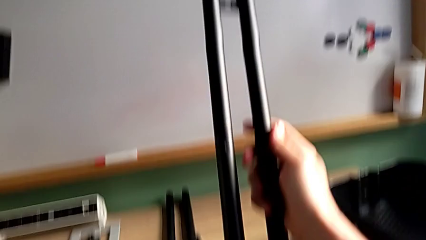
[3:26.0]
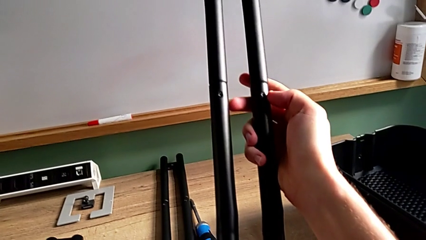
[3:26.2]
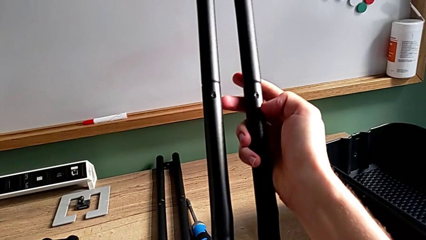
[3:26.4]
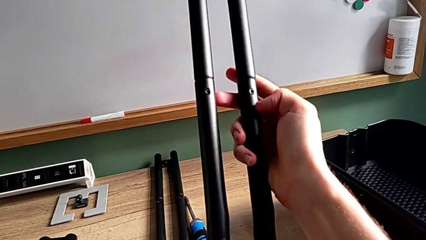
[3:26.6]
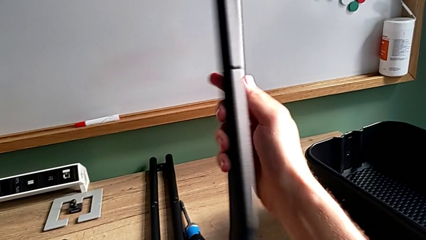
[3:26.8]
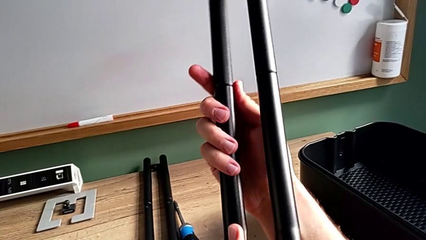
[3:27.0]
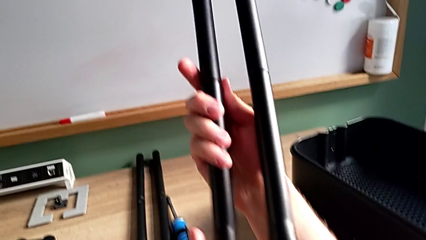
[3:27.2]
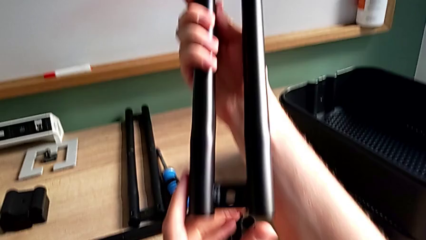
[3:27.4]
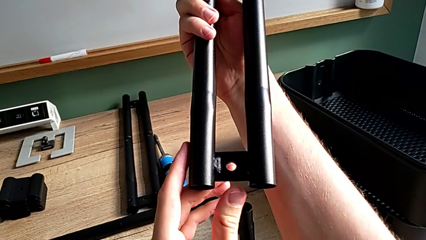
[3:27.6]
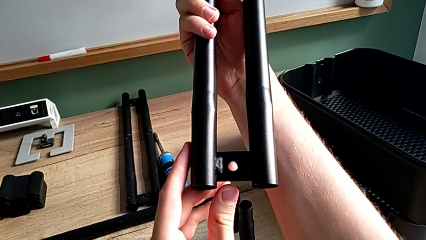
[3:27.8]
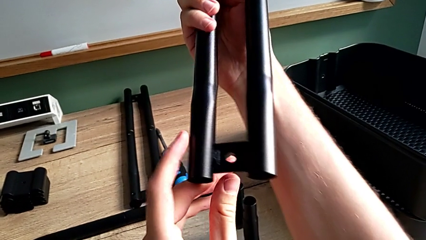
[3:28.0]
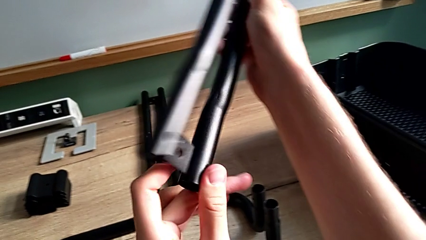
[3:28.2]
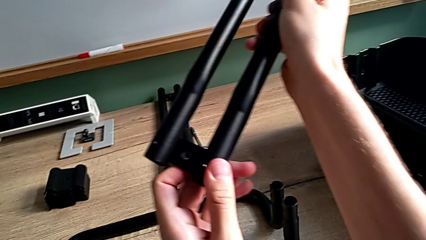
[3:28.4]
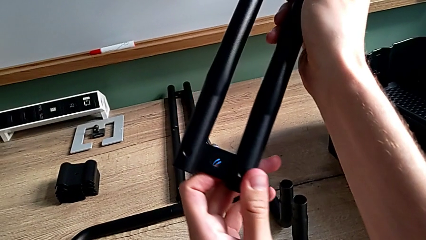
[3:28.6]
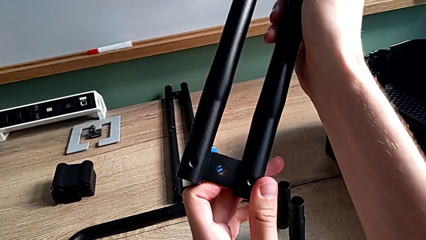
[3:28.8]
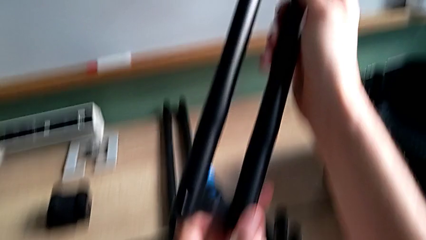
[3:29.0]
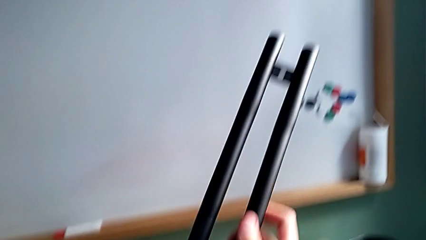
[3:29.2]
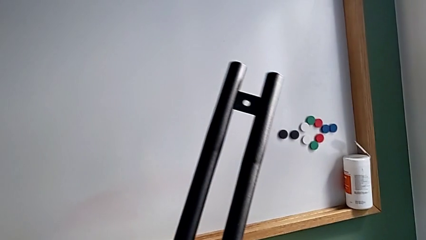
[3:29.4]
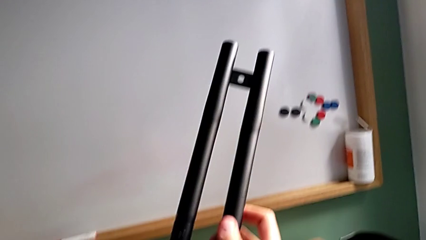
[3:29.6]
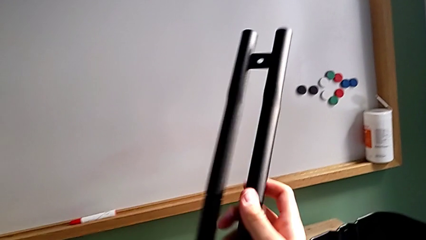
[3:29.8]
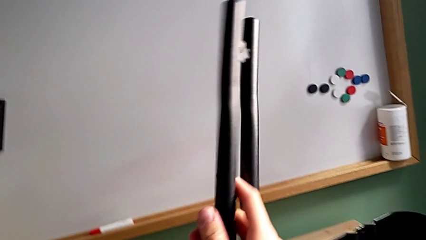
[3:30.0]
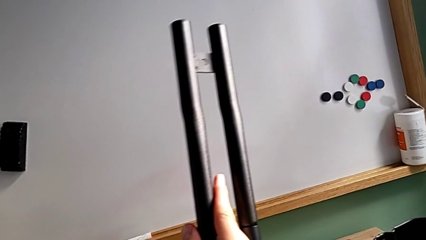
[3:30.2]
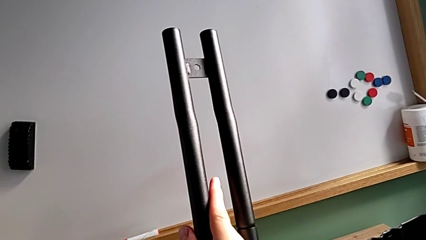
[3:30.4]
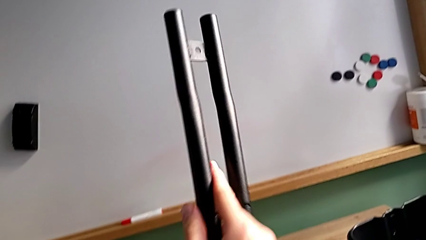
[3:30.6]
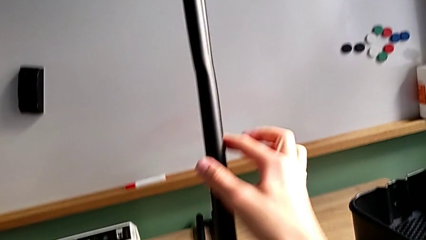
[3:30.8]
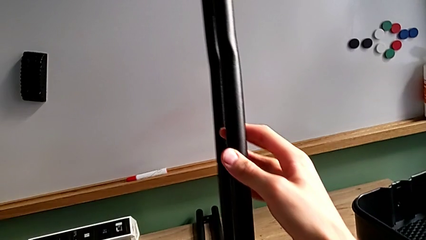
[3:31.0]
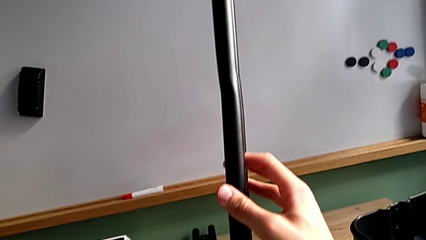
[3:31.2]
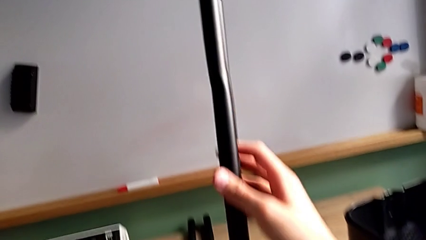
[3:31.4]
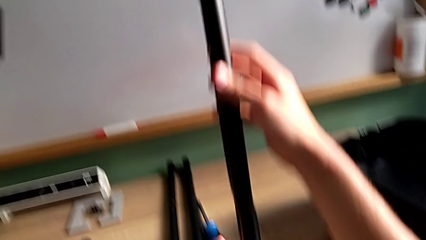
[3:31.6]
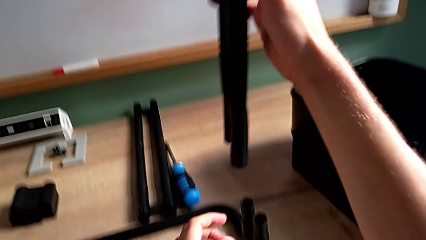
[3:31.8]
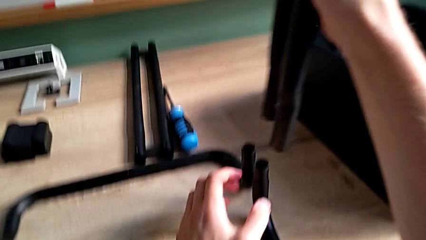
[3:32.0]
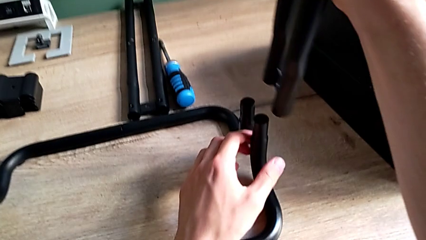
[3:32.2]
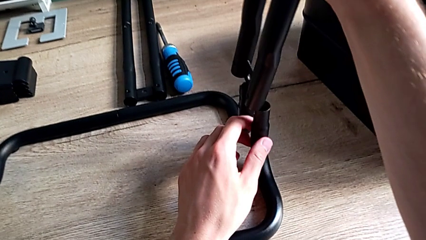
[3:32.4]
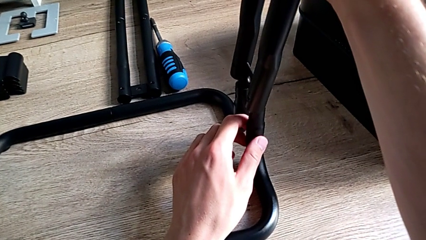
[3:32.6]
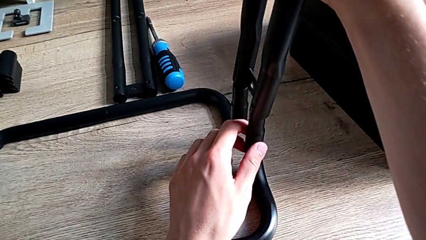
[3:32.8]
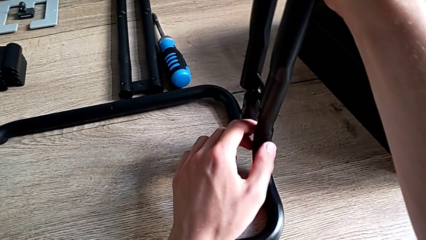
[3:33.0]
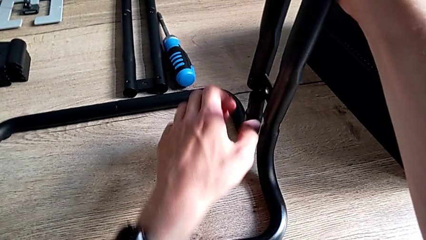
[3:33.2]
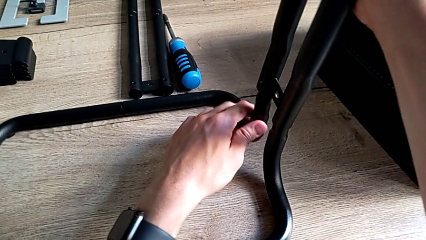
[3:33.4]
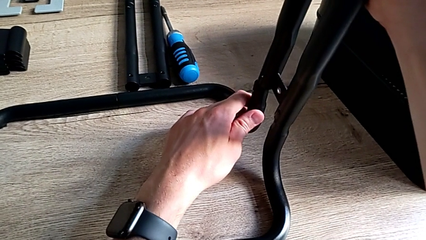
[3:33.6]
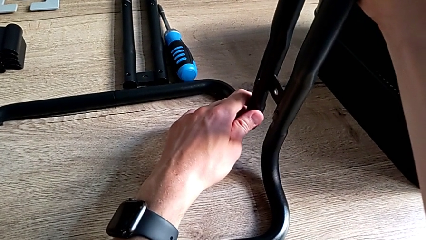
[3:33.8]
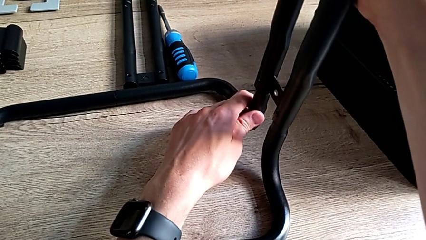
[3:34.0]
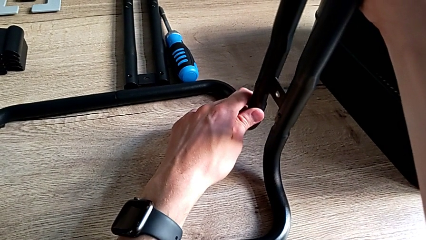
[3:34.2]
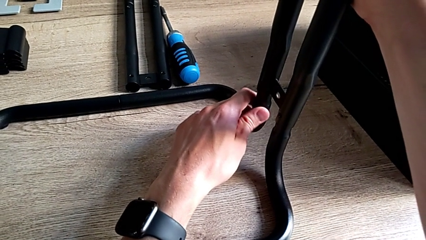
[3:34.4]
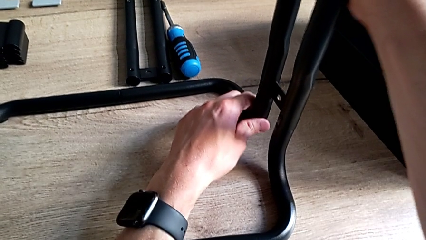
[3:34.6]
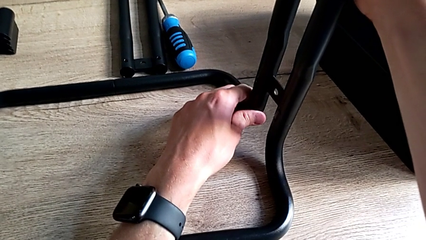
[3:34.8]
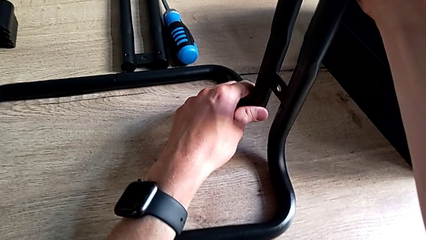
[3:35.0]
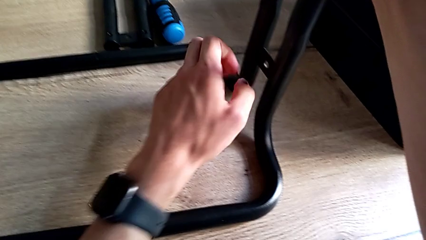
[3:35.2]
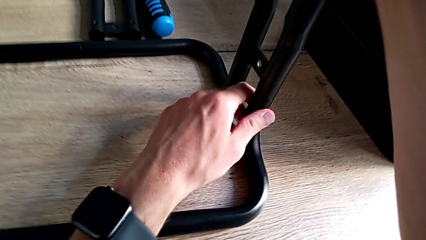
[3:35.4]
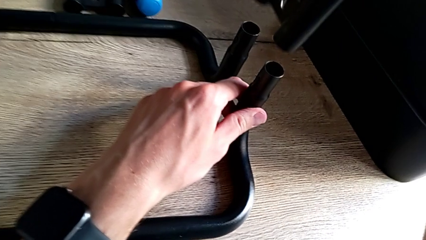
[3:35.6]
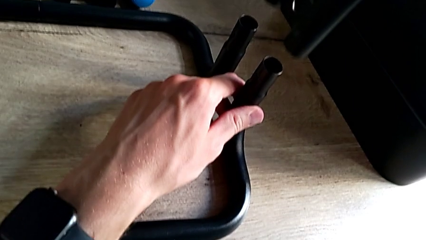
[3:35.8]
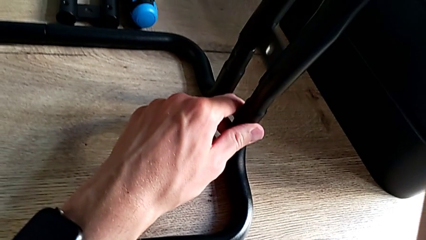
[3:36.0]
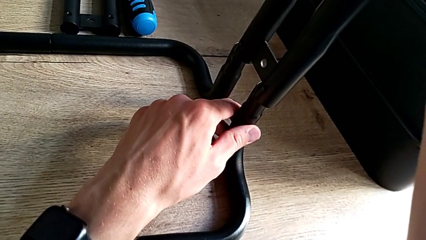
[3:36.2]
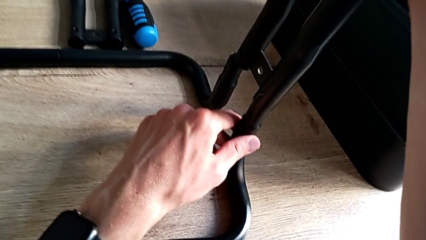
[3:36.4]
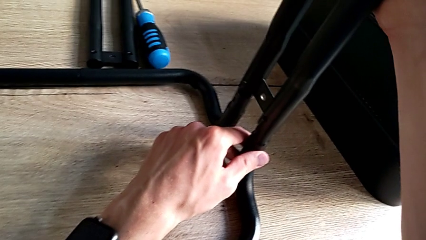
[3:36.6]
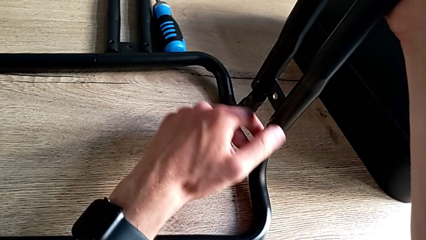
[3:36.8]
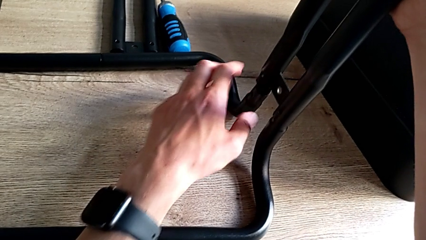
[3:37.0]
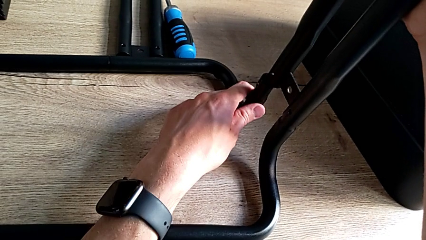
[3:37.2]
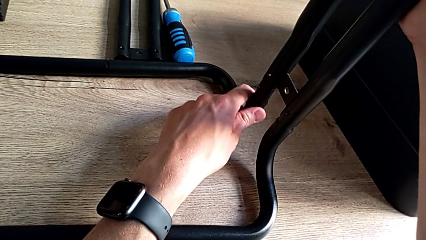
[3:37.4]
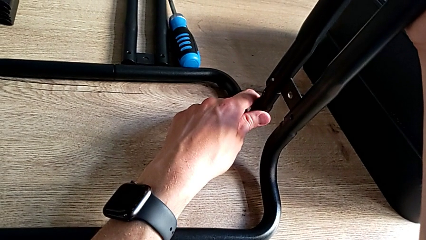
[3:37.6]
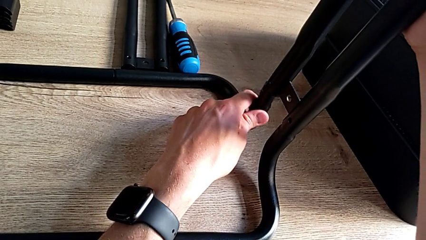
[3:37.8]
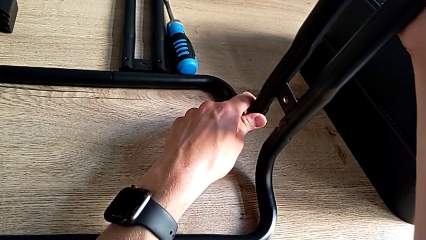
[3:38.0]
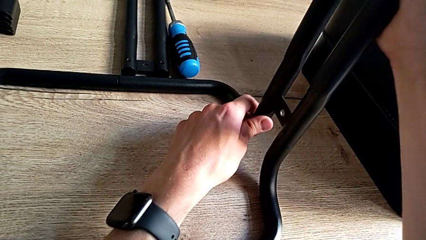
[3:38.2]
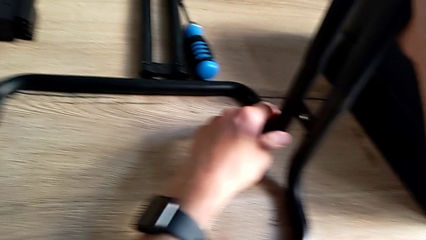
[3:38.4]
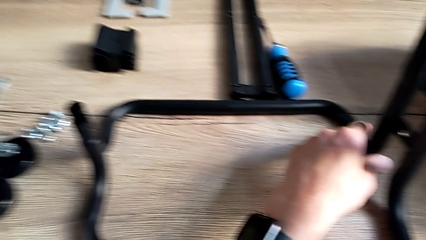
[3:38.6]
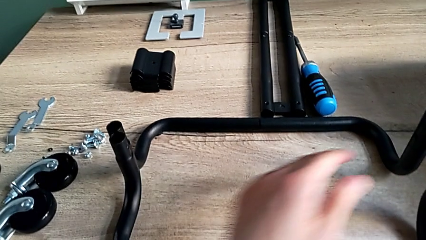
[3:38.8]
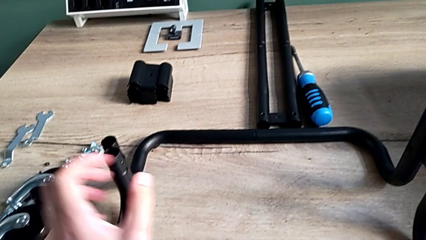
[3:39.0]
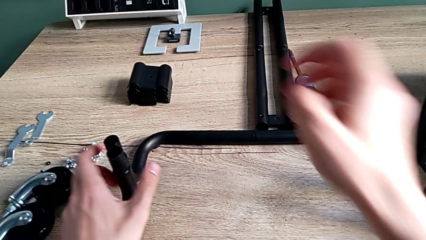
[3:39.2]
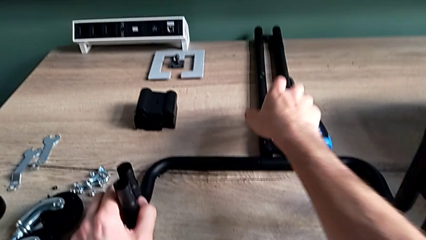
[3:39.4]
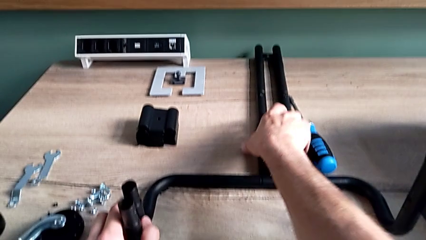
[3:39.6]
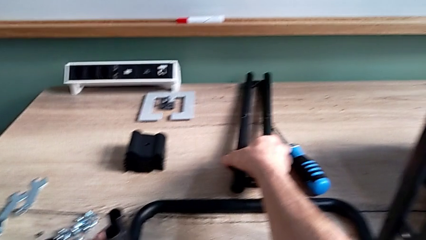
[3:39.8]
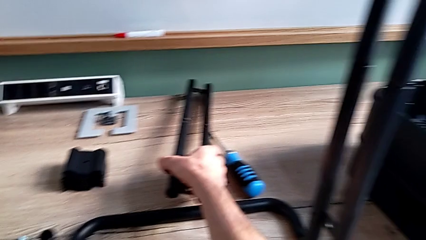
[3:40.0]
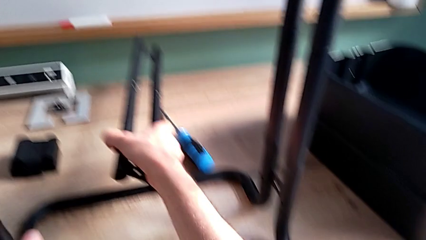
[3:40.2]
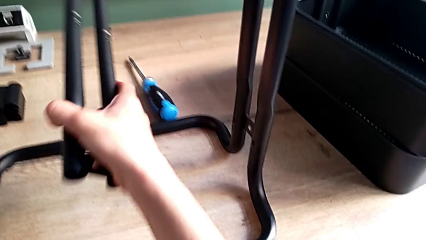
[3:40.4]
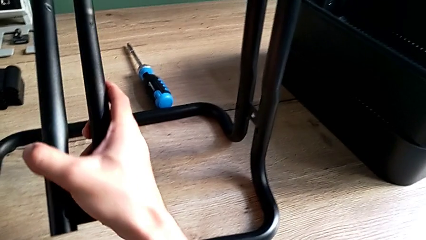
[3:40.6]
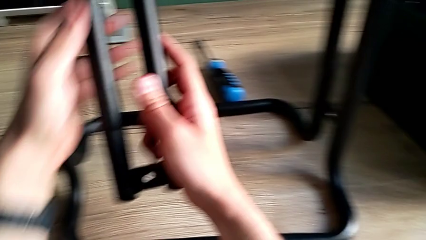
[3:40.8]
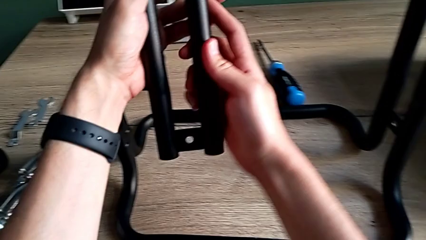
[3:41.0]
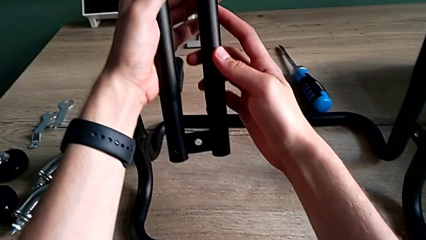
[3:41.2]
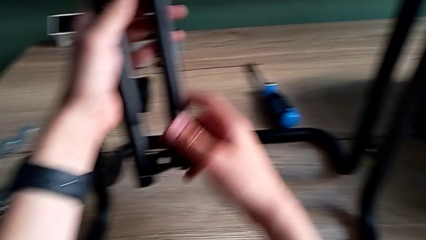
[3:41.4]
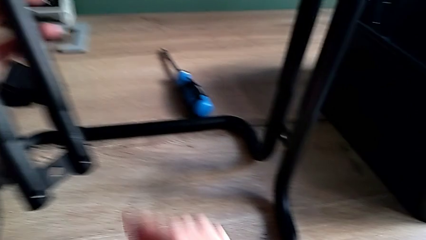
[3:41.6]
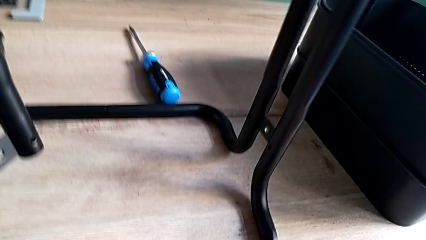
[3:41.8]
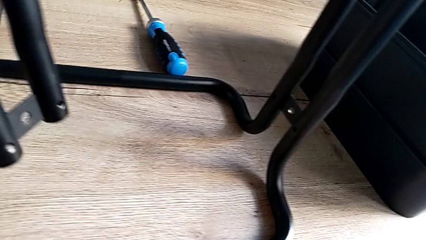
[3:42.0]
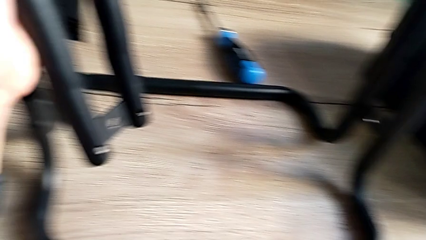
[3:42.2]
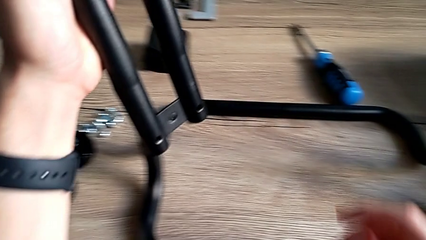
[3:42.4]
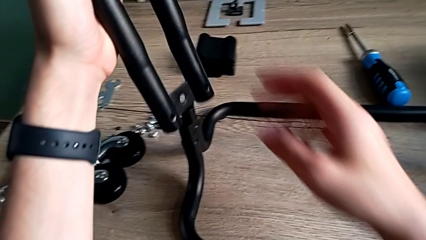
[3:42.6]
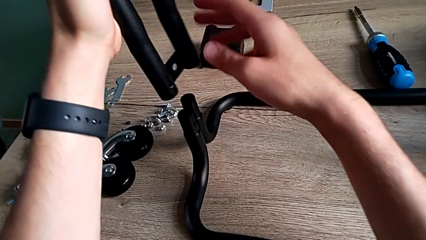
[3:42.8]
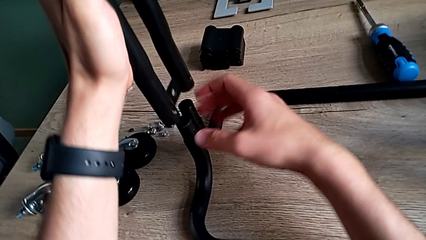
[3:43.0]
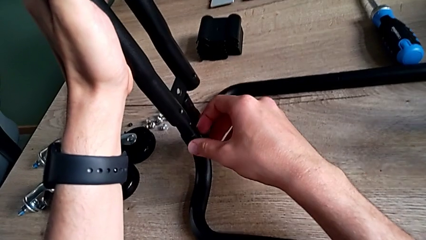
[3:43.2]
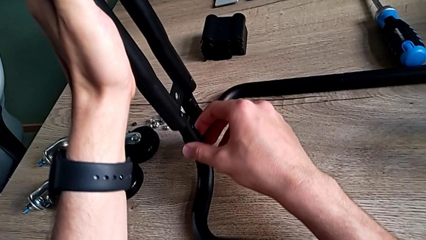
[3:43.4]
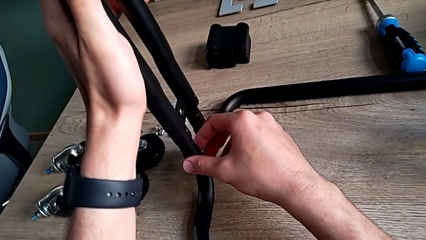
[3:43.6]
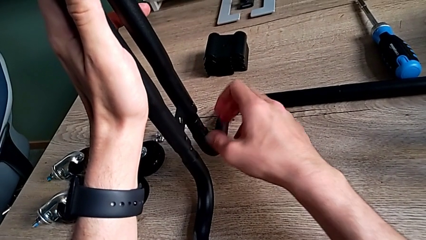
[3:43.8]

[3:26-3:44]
The camera wearer is assembling the frame of the furniture. They keep inspecting the first leg, assemble it, withdraw it, assemble it, approach the second leg, grab it, inspect it and assemble it.
